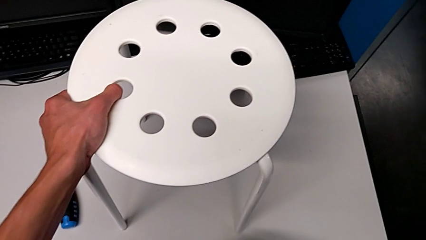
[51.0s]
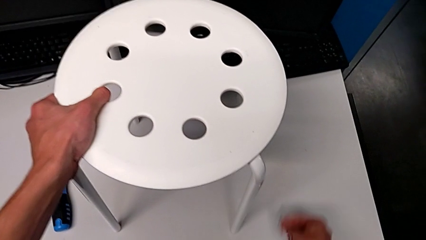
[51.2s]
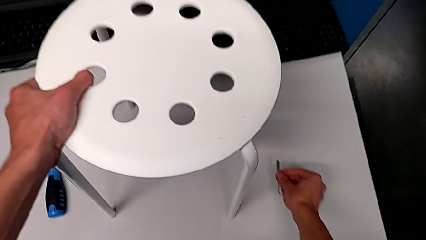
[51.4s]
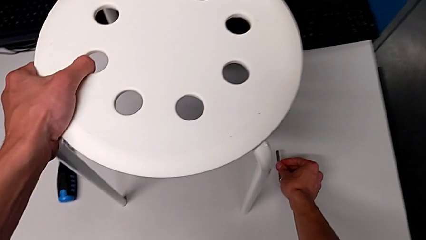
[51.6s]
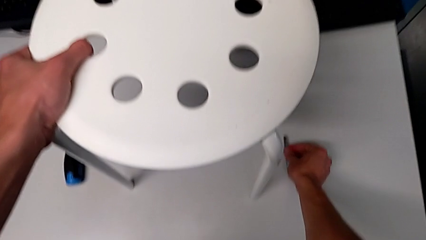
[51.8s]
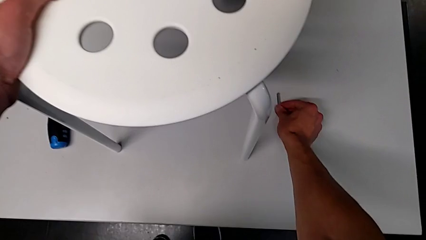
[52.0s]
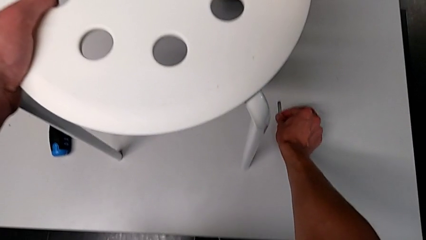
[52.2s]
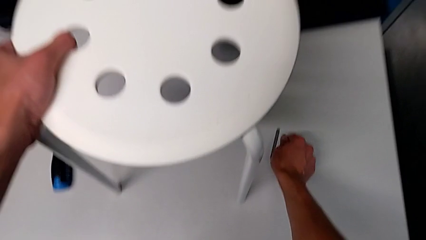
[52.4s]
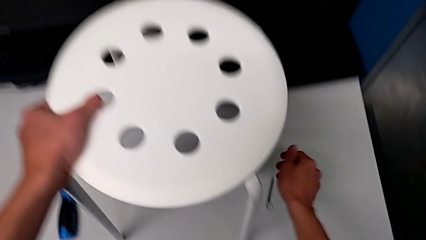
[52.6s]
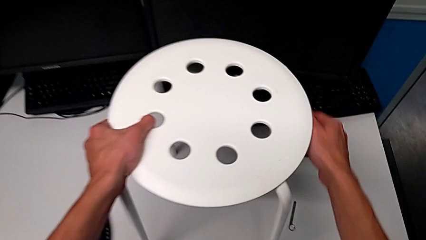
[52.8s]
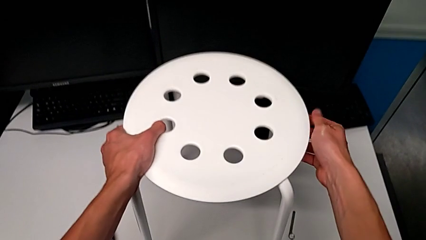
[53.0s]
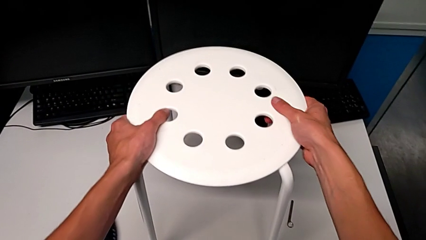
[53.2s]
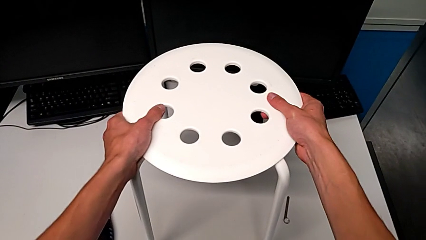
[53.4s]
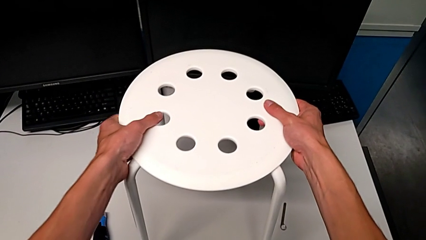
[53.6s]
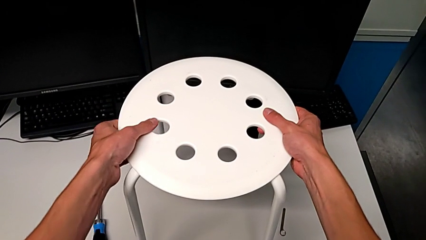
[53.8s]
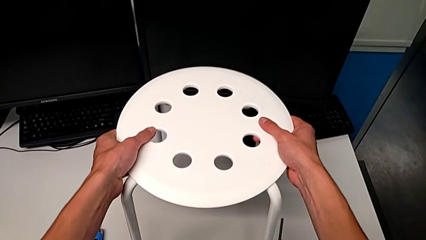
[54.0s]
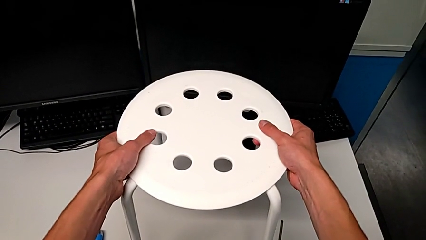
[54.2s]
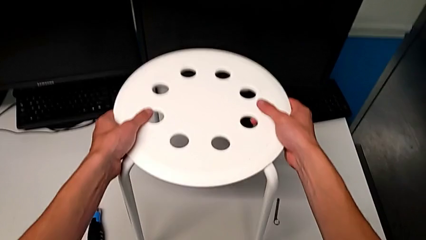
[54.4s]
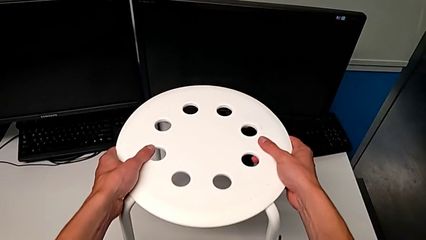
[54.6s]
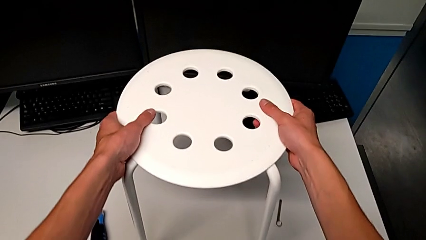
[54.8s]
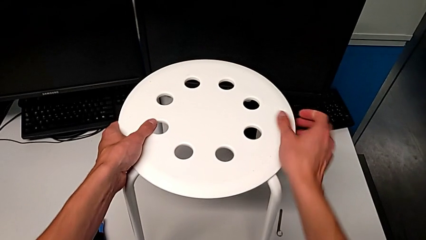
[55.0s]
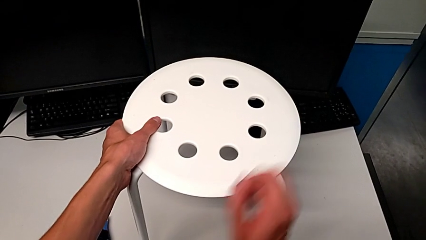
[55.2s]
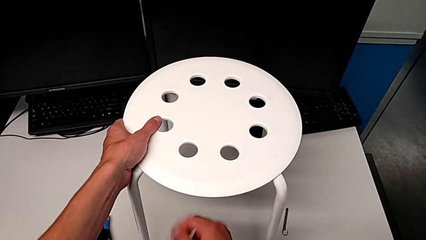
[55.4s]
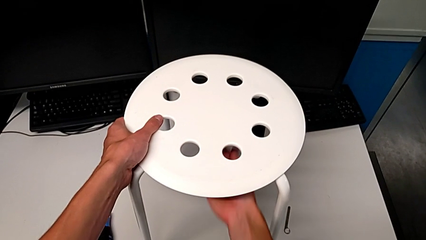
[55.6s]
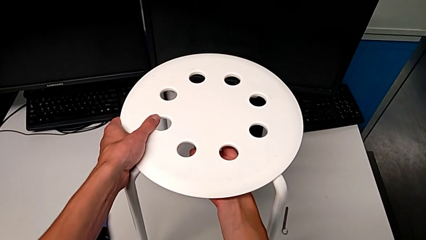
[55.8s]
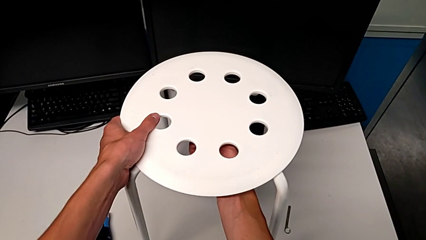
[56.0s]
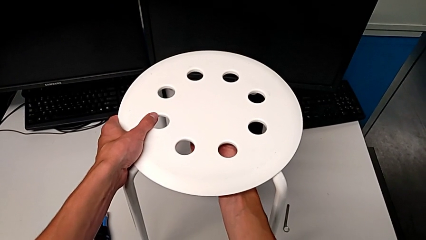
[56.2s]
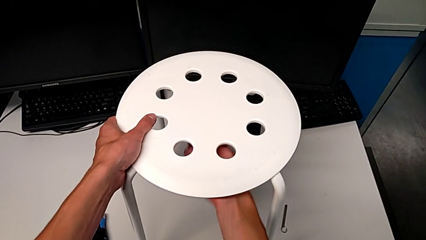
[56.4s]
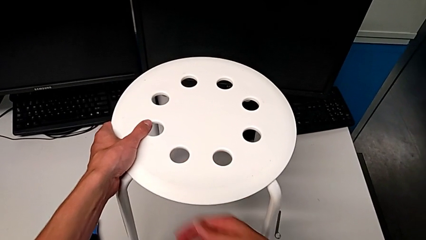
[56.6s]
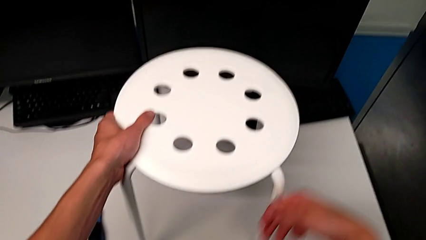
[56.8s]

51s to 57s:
The camera wearer is loosening the hex nut on the bolt. They place the little hexagonal wrench and grab the white stool.

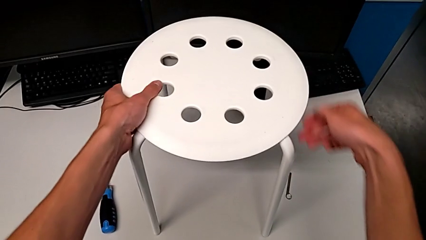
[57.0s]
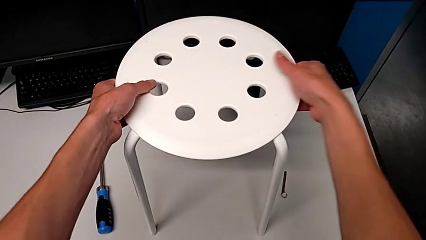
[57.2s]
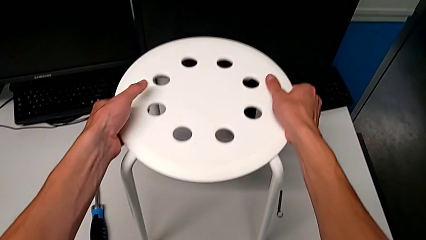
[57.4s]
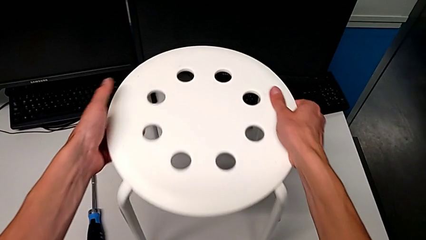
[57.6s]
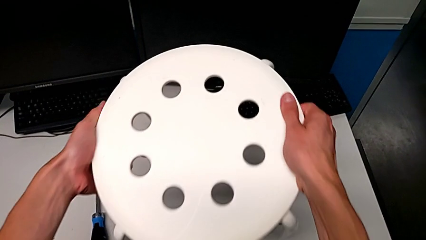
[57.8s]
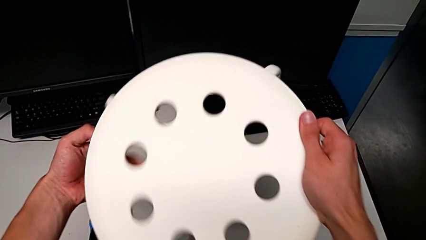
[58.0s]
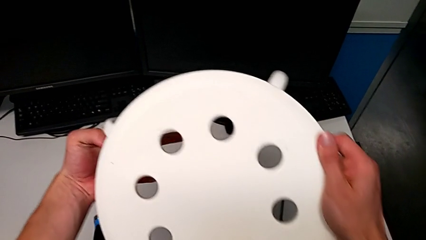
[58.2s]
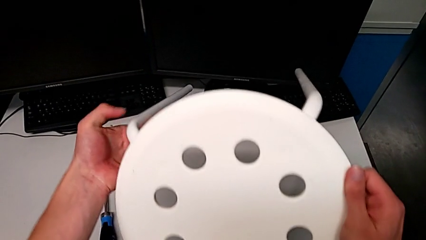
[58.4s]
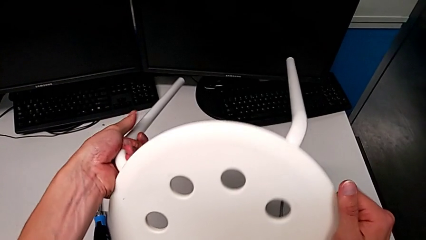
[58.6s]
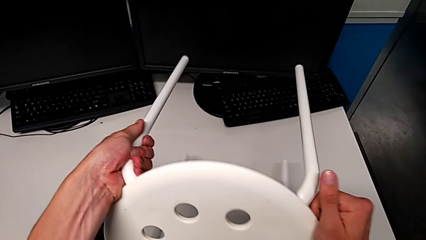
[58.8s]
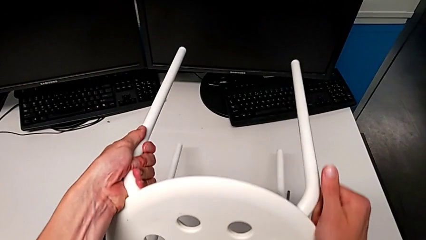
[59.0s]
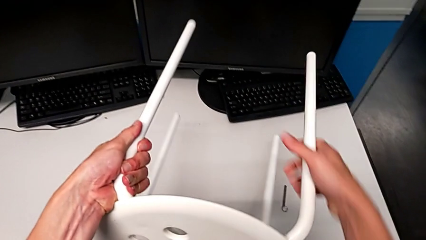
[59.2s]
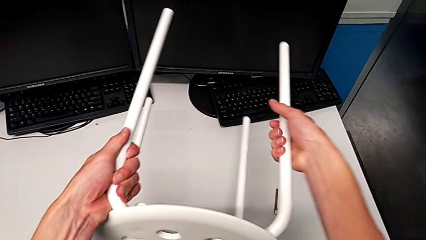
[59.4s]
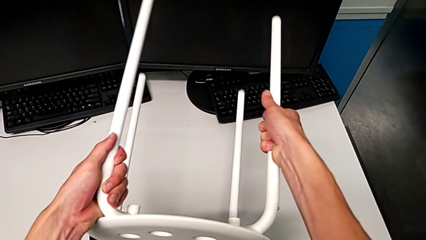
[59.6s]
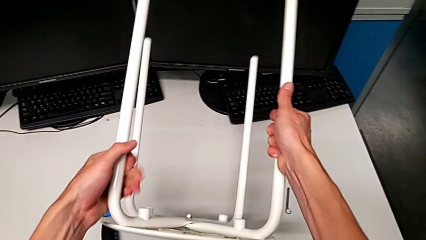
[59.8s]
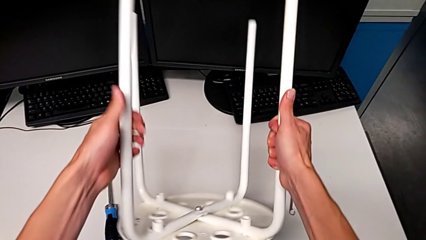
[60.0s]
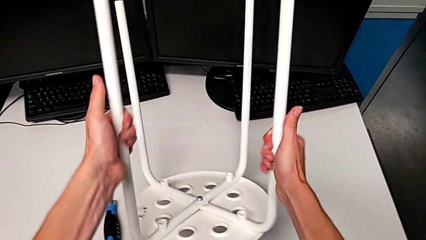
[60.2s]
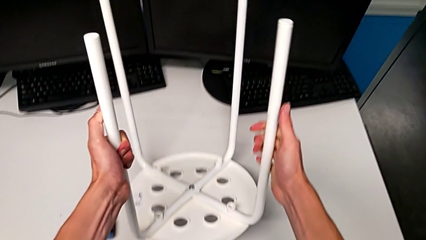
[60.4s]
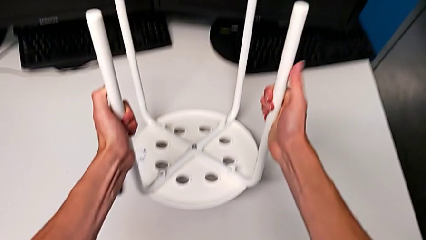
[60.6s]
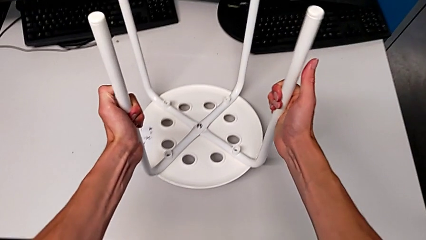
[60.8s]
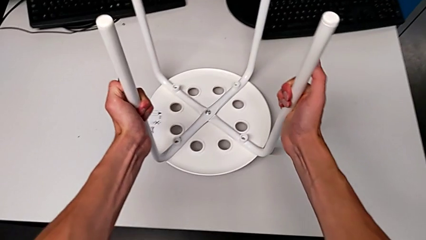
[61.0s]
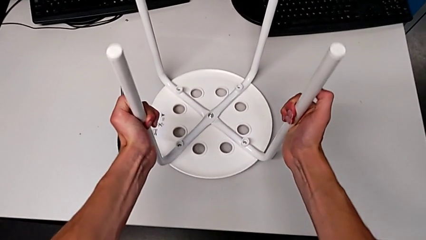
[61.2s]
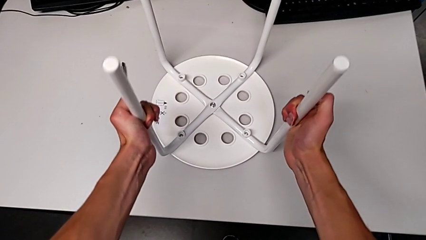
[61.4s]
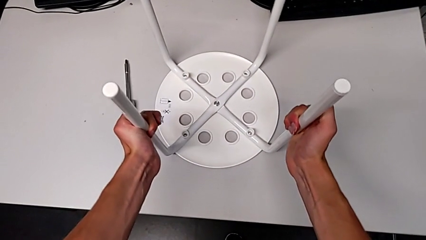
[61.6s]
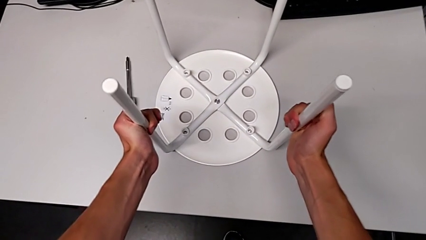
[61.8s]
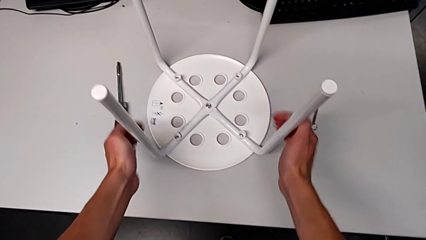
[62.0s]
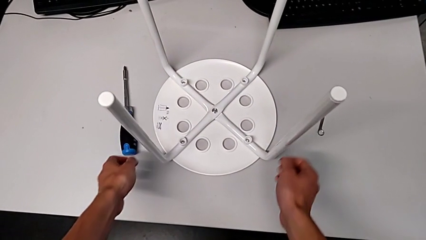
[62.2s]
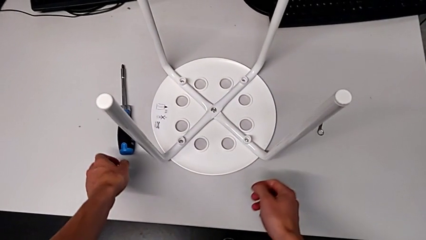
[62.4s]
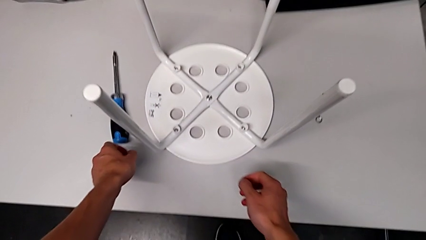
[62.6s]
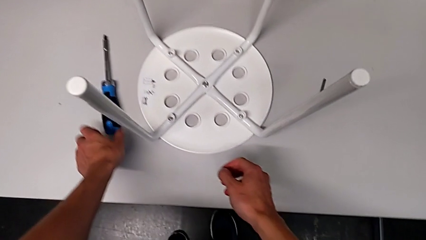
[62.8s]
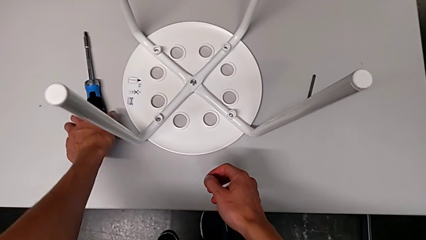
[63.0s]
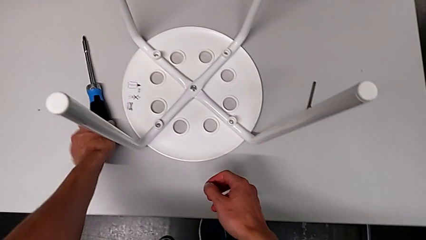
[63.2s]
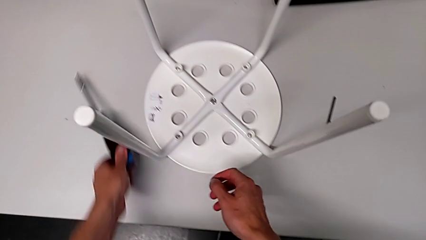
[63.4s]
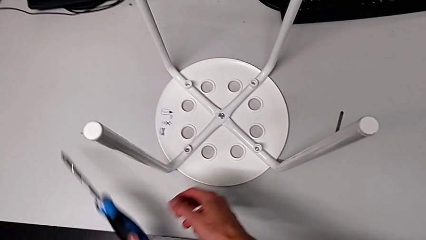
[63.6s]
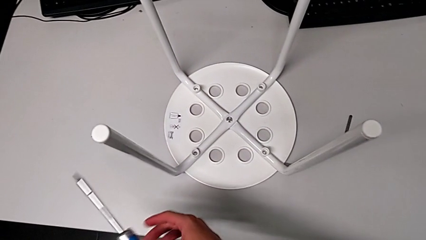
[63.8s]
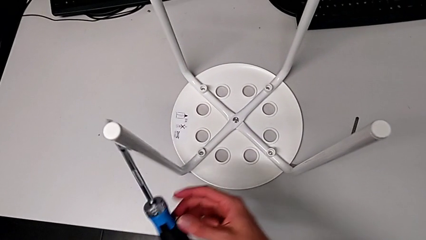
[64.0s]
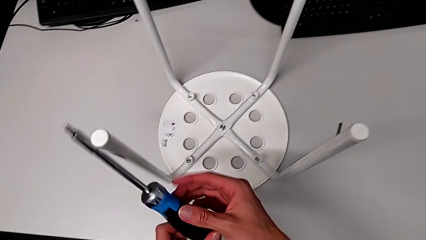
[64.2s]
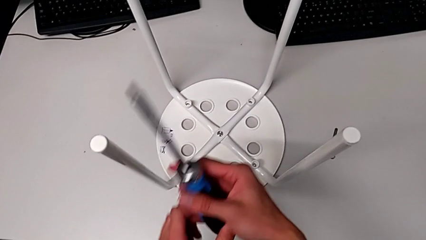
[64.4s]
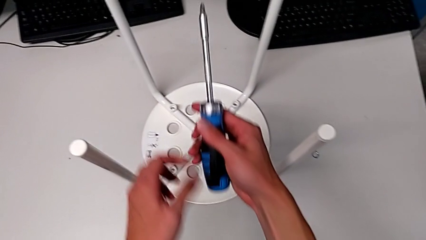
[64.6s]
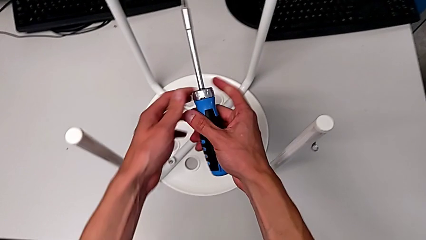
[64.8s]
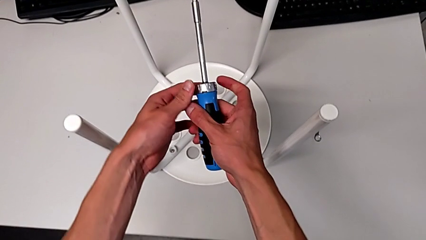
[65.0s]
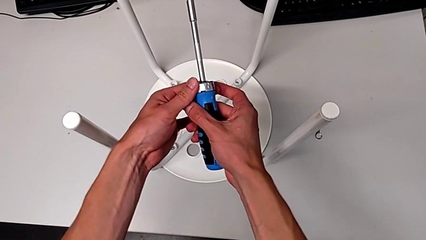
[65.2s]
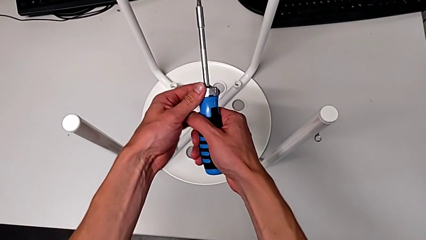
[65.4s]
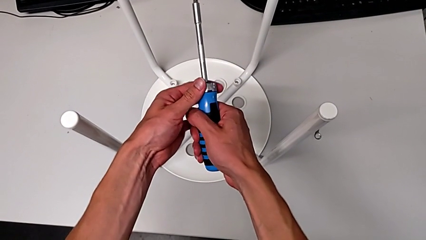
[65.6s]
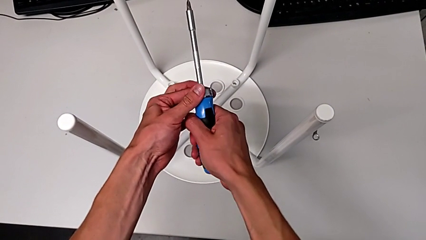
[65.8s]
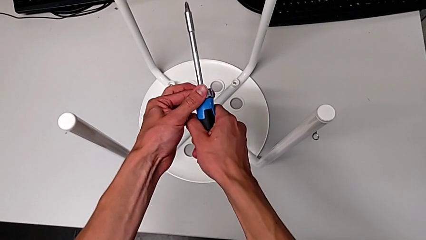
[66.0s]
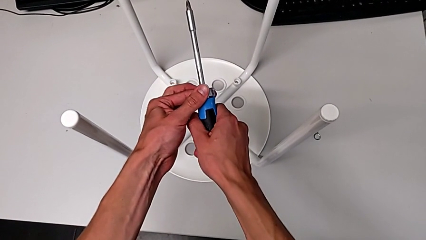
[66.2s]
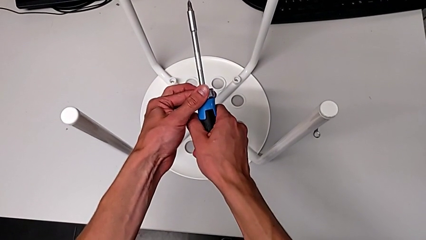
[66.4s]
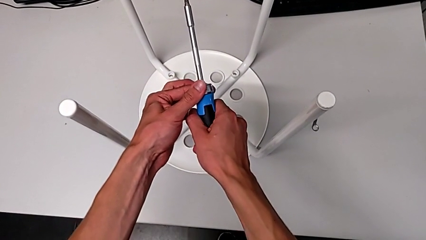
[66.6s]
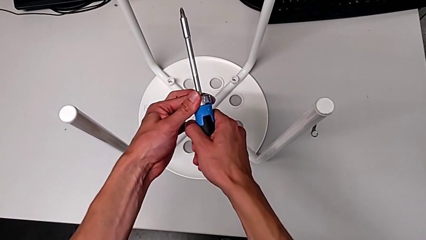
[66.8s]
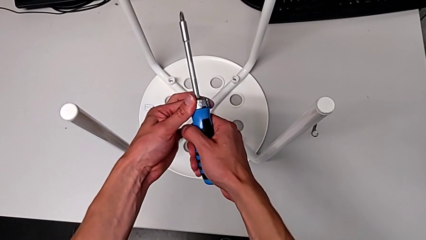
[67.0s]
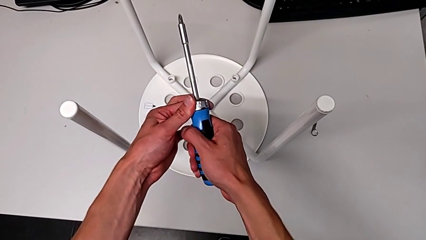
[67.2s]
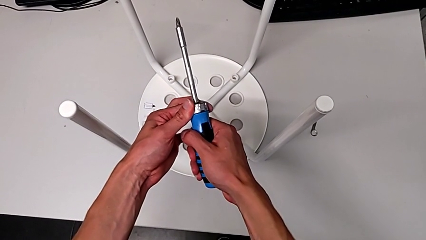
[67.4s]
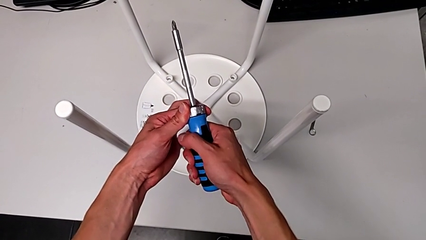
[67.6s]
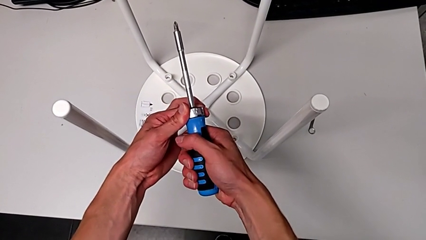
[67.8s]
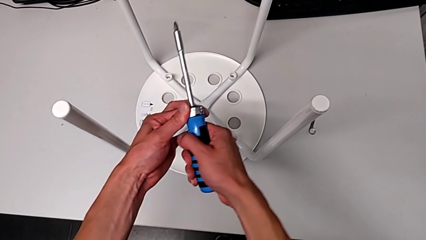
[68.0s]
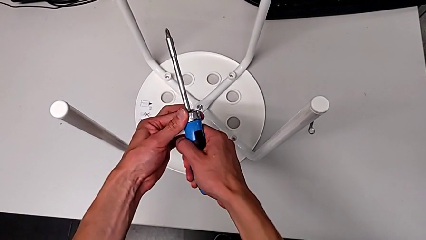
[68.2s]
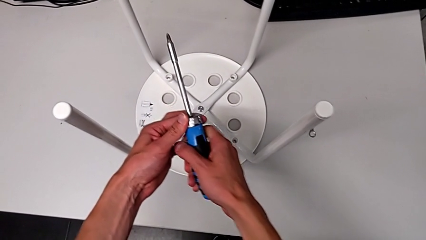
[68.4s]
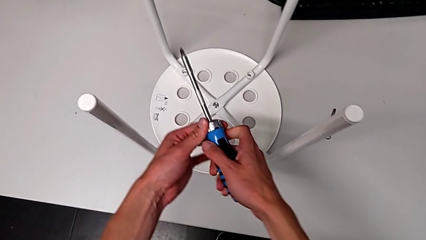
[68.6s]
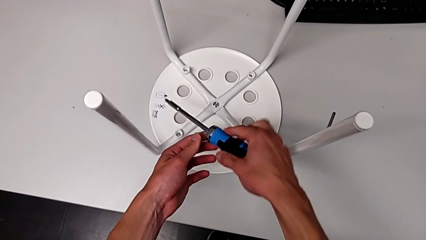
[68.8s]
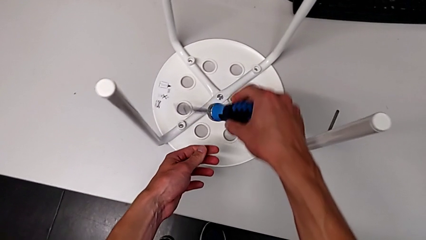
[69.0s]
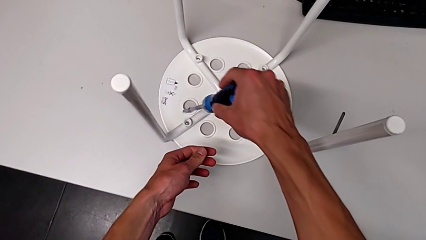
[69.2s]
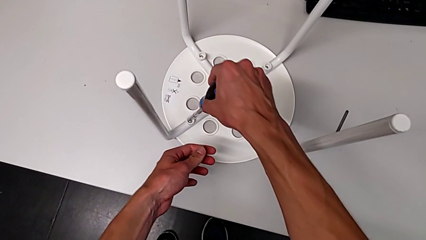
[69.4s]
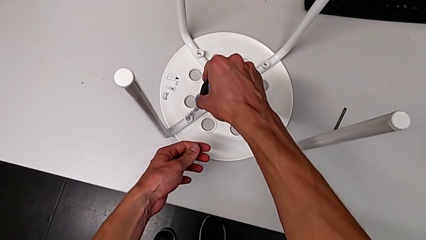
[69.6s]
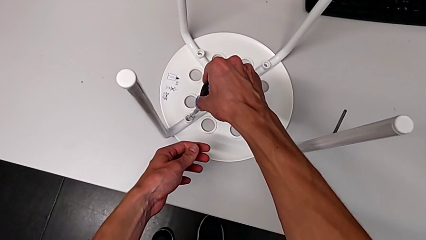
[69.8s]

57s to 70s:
The camera wearer is using the screwdriver to unscrew the first bolt. They flip the white stool and grab the blue screwdriver.
